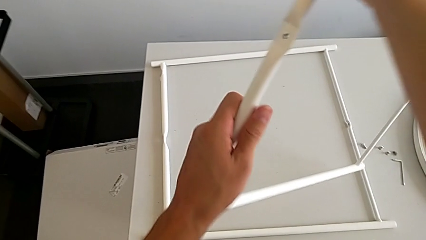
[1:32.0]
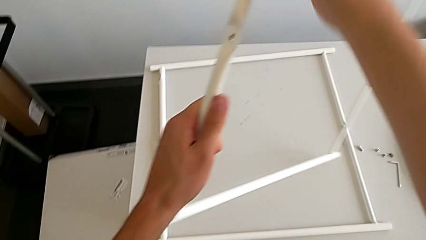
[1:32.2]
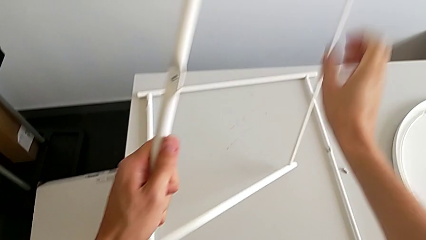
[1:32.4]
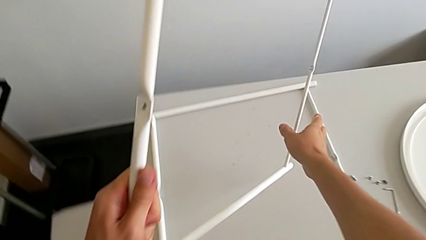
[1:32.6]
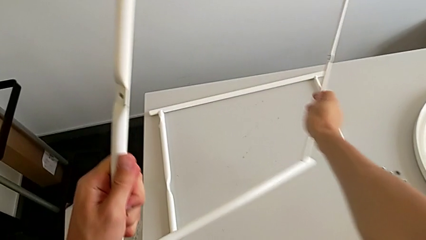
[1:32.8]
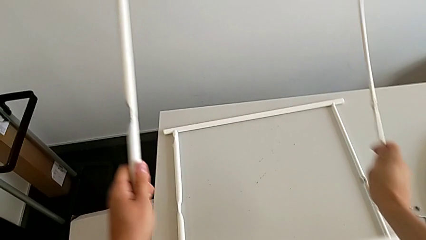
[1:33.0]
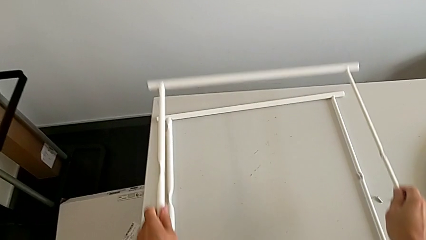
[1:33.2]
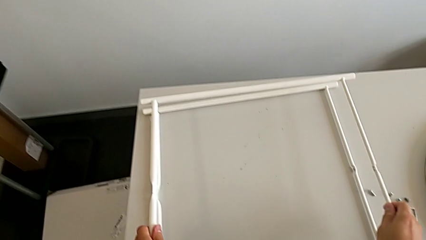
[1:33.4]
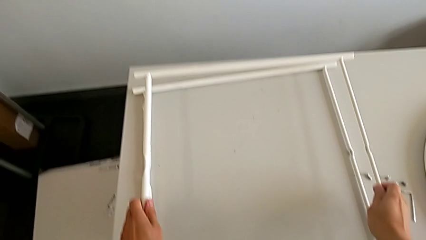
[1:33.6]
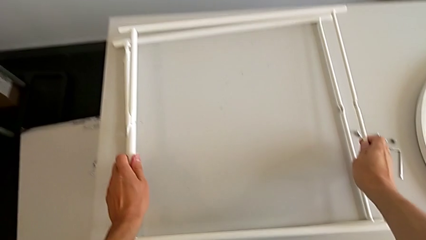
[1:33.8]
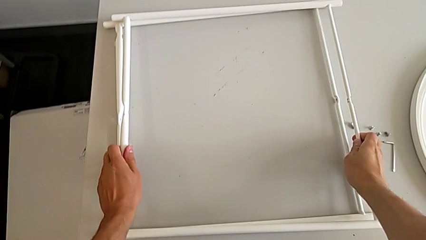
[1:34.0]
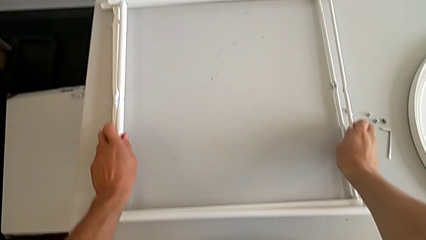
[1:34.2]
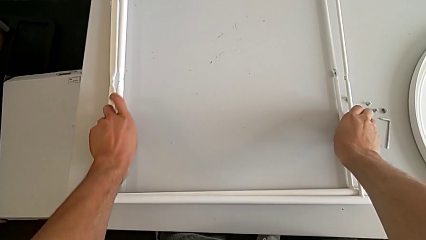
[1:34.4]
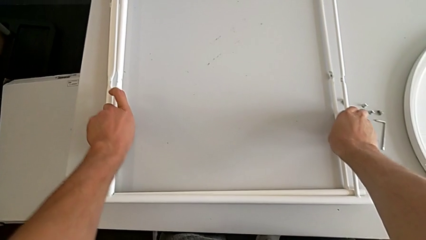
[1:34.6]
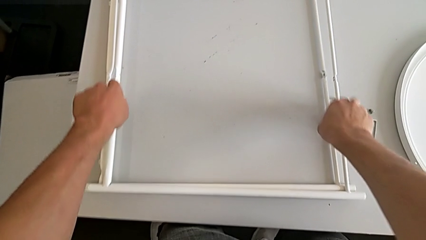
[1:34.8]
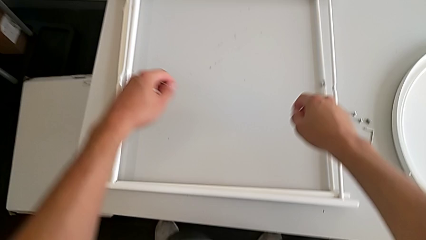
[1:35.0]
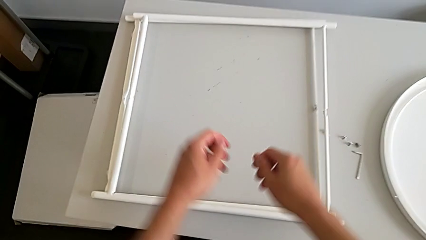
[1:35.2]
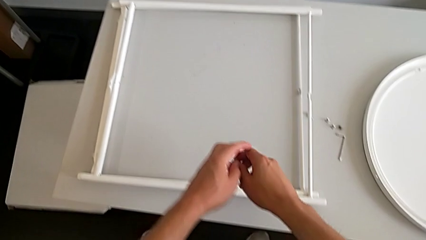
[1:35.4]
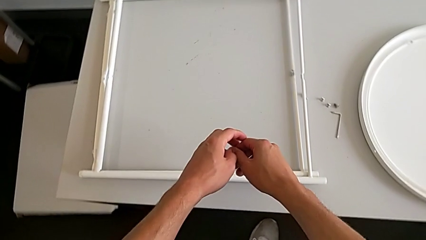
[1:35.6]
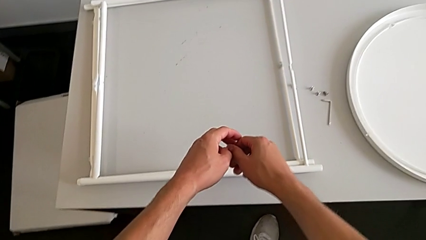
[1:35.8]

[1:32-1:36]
The camera wearer is disassembling the legs. They place the leg.
